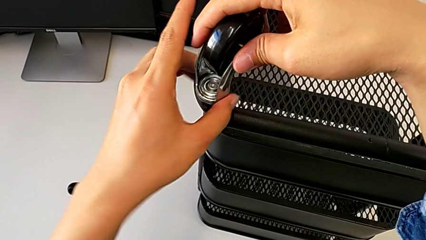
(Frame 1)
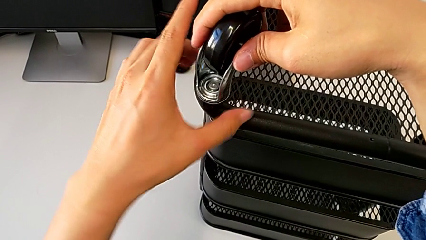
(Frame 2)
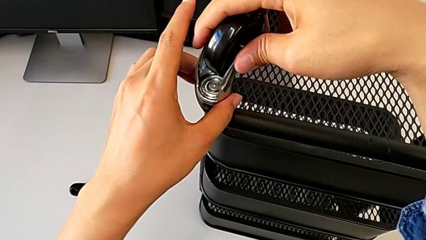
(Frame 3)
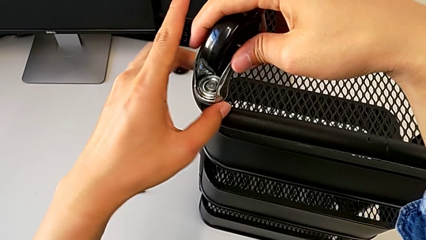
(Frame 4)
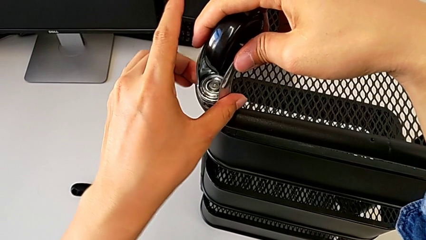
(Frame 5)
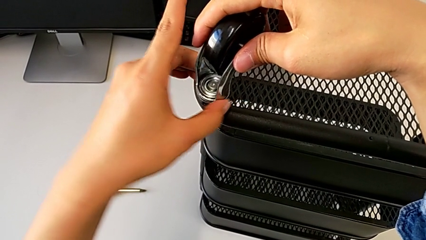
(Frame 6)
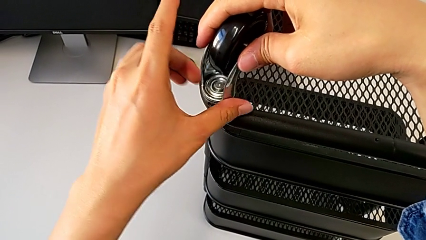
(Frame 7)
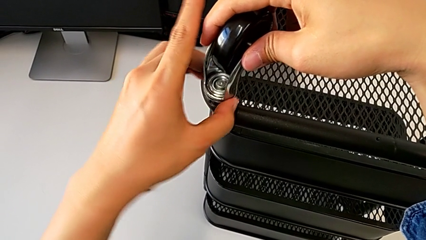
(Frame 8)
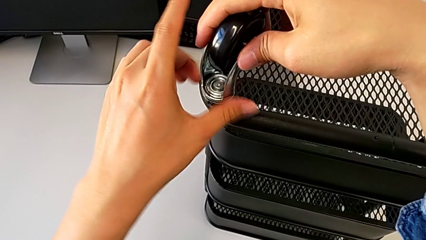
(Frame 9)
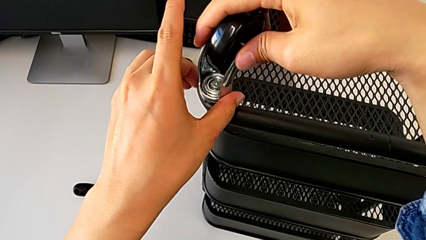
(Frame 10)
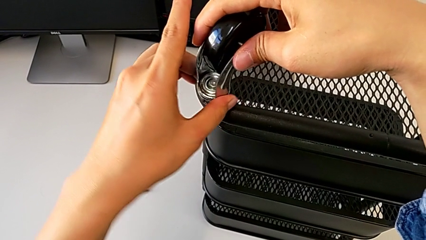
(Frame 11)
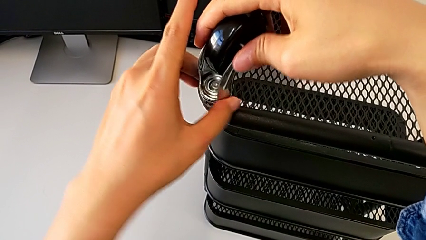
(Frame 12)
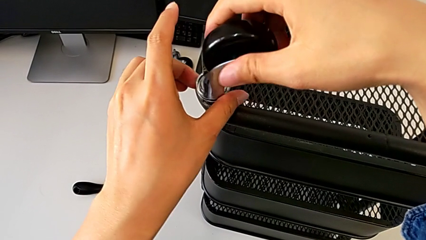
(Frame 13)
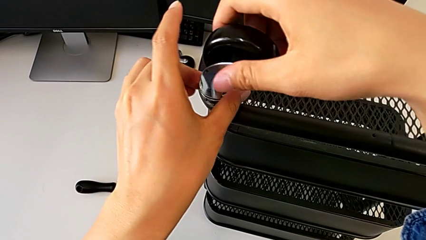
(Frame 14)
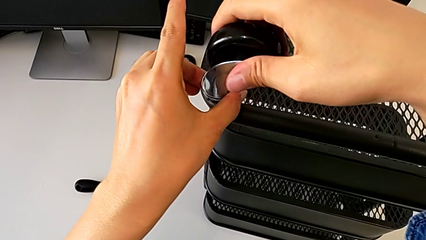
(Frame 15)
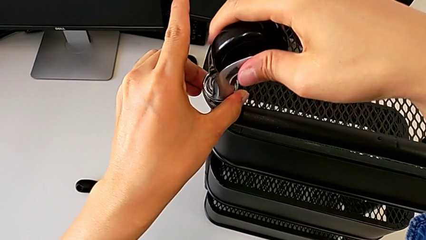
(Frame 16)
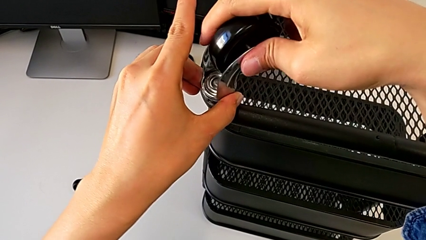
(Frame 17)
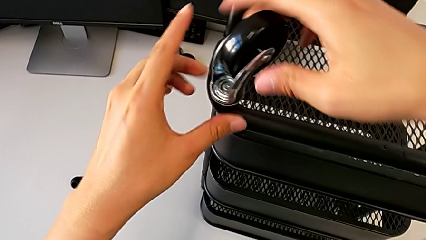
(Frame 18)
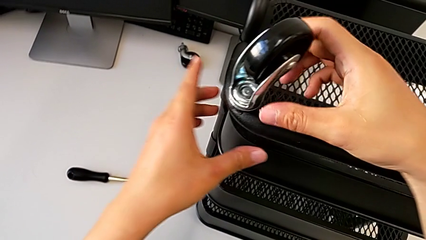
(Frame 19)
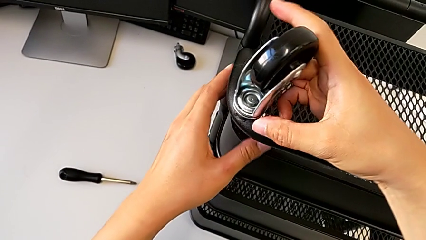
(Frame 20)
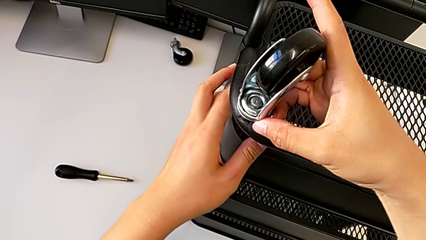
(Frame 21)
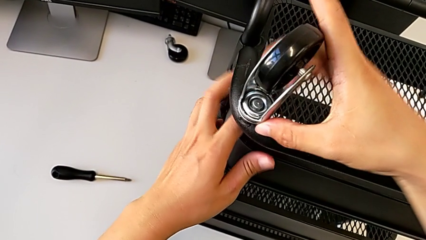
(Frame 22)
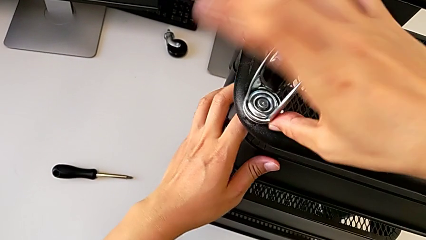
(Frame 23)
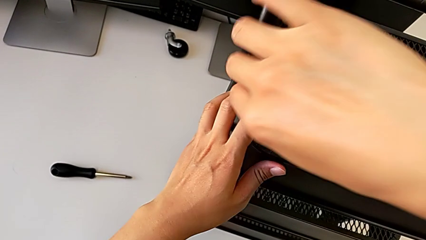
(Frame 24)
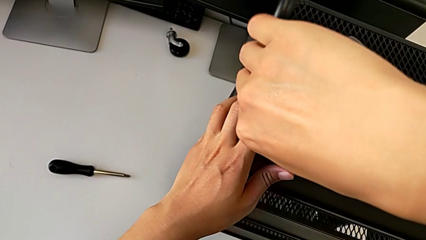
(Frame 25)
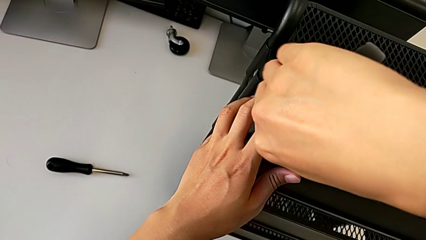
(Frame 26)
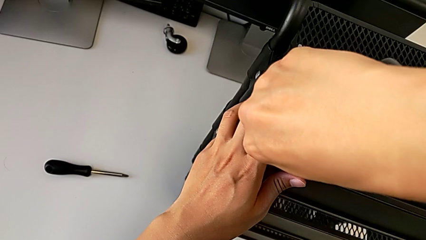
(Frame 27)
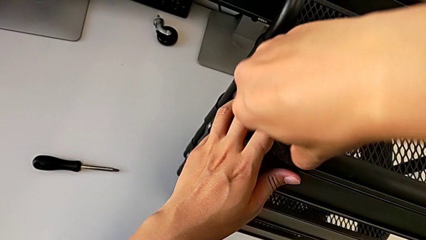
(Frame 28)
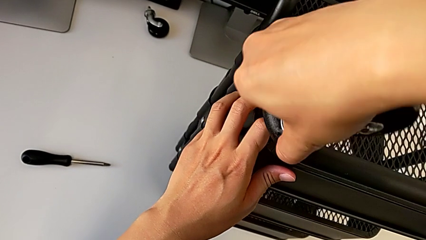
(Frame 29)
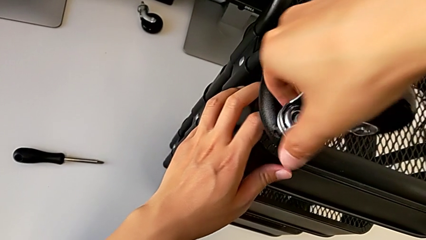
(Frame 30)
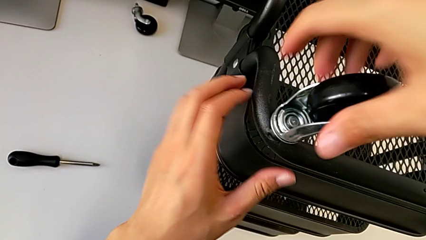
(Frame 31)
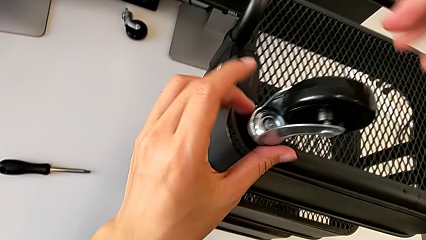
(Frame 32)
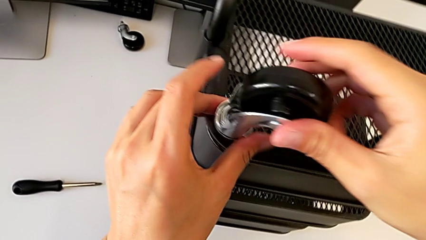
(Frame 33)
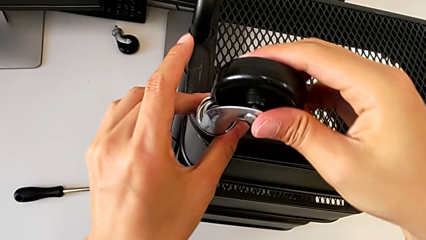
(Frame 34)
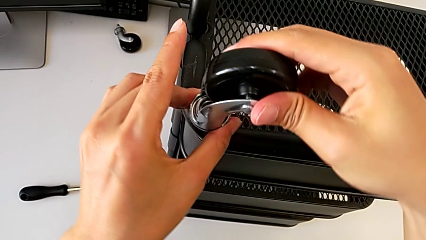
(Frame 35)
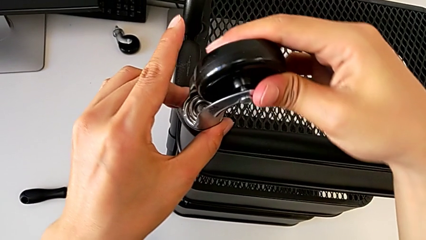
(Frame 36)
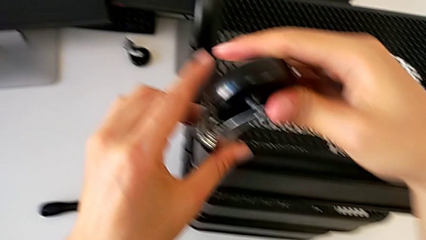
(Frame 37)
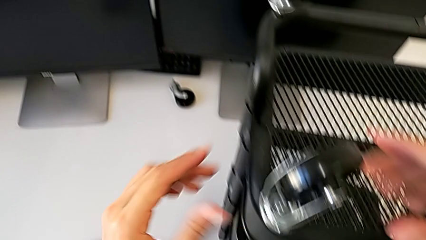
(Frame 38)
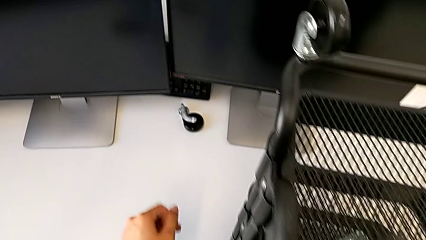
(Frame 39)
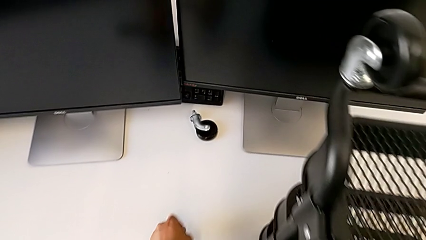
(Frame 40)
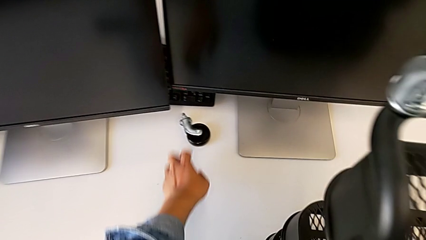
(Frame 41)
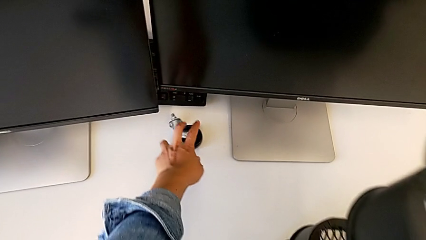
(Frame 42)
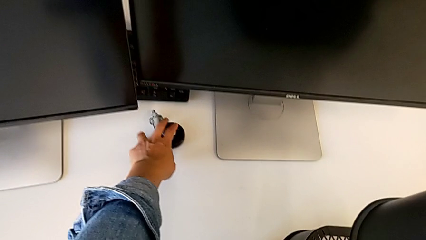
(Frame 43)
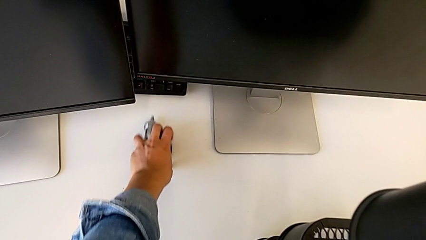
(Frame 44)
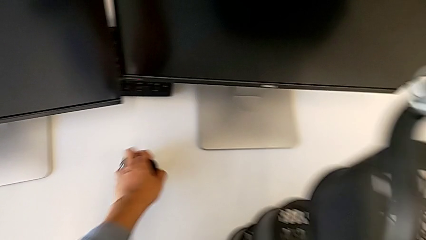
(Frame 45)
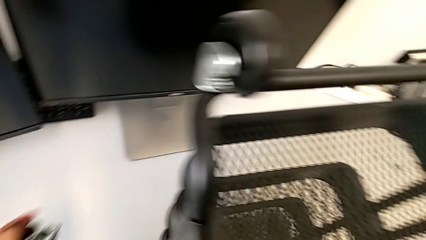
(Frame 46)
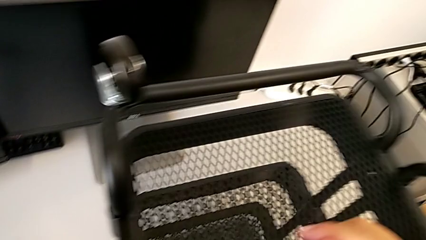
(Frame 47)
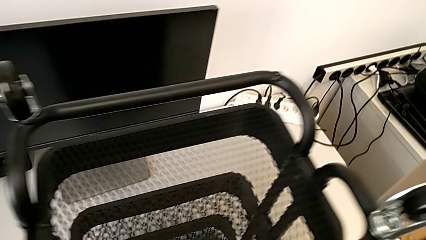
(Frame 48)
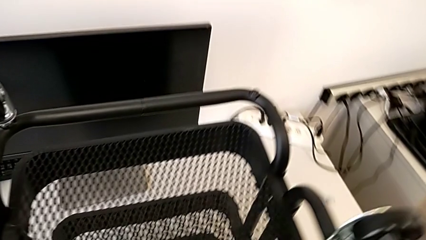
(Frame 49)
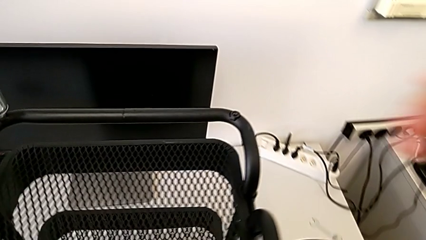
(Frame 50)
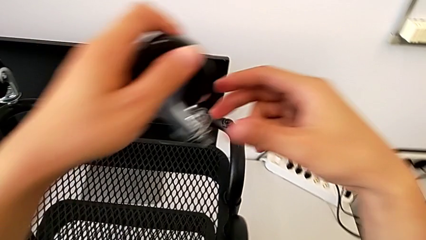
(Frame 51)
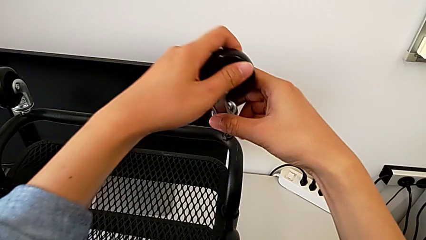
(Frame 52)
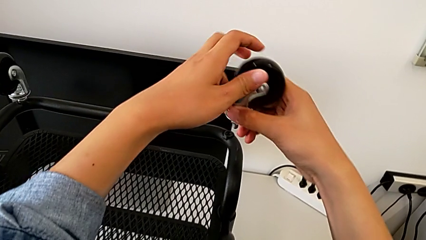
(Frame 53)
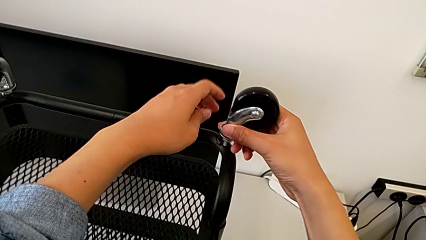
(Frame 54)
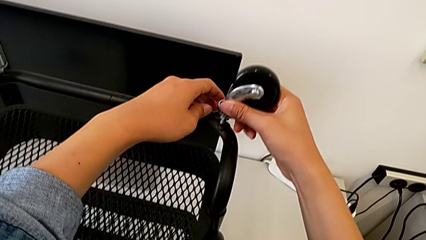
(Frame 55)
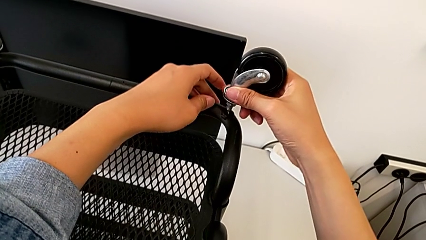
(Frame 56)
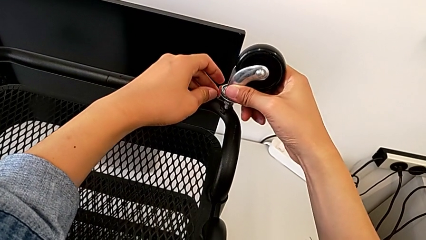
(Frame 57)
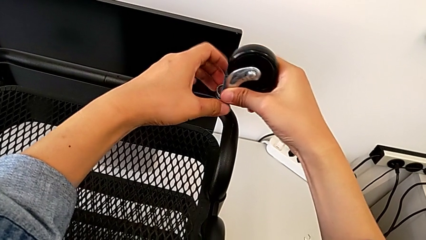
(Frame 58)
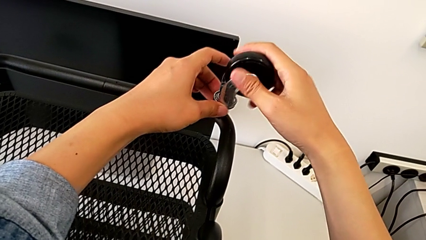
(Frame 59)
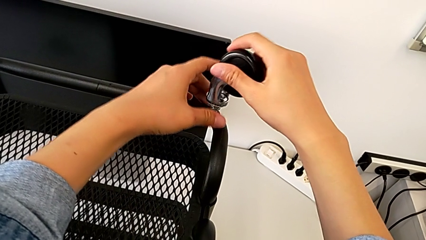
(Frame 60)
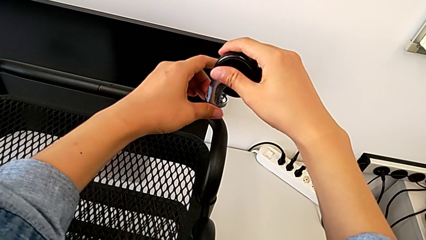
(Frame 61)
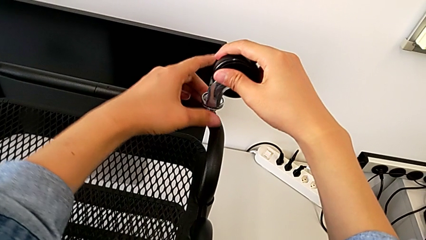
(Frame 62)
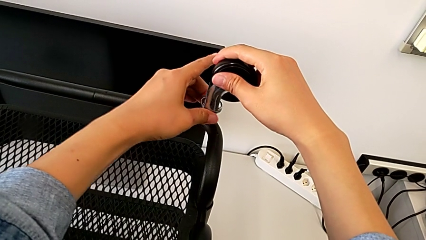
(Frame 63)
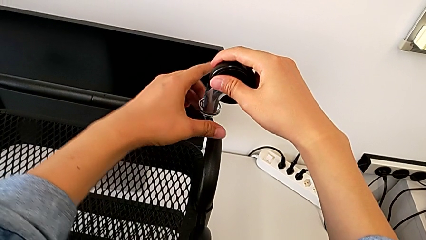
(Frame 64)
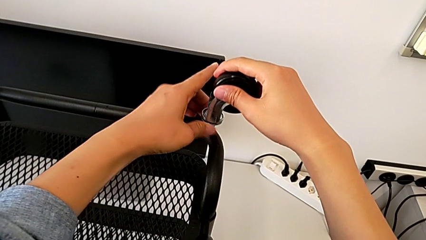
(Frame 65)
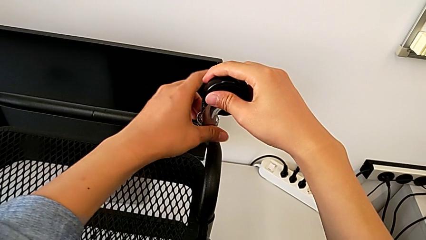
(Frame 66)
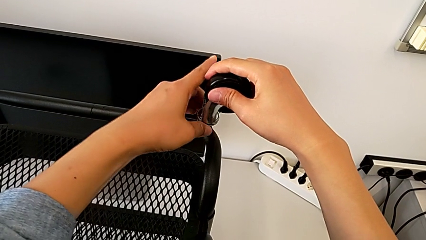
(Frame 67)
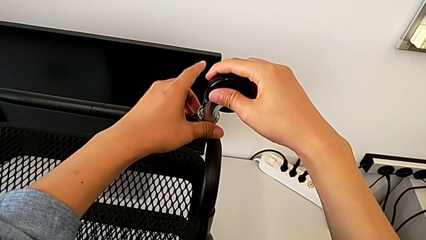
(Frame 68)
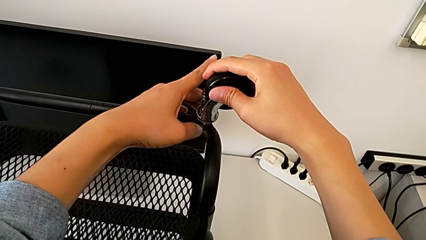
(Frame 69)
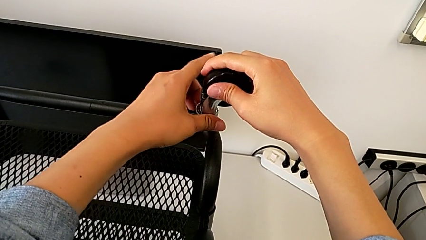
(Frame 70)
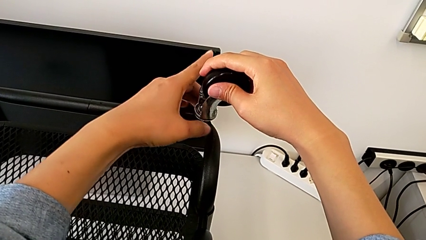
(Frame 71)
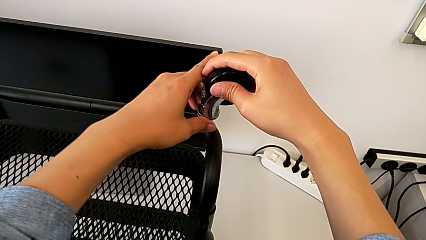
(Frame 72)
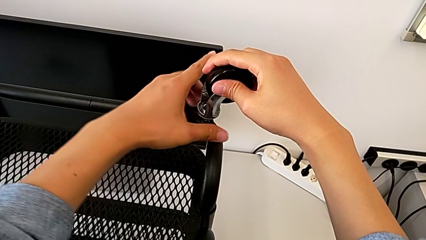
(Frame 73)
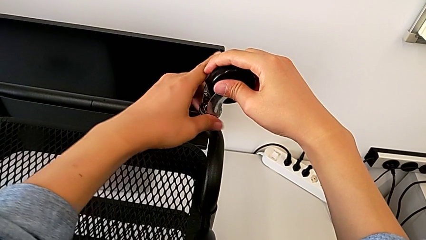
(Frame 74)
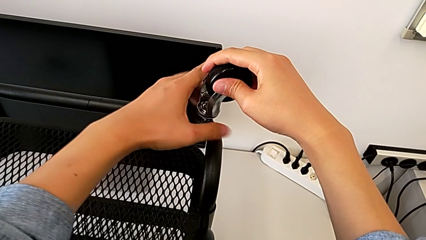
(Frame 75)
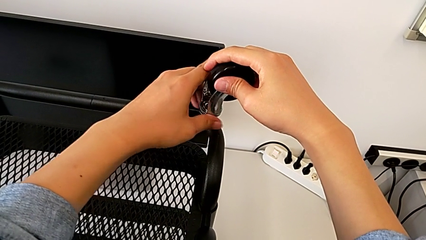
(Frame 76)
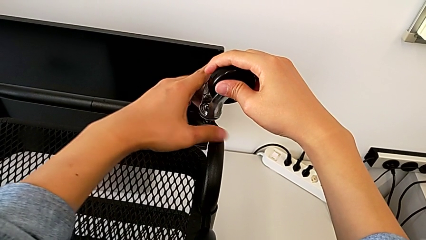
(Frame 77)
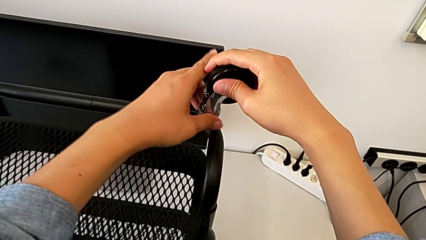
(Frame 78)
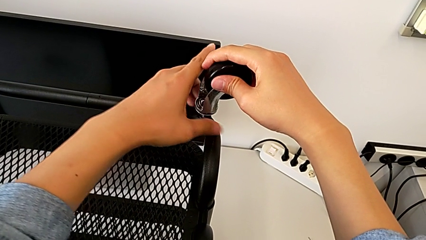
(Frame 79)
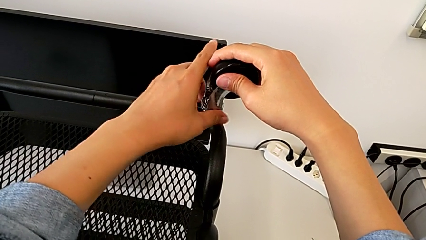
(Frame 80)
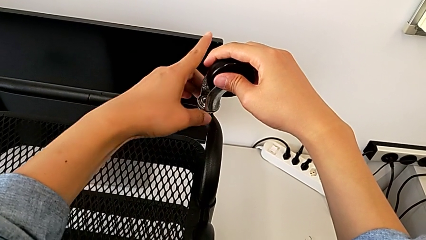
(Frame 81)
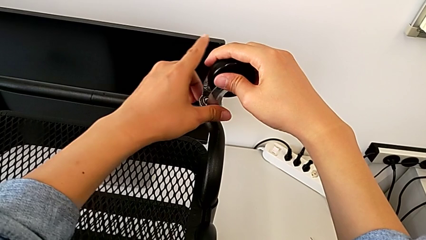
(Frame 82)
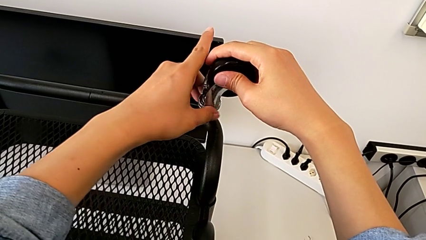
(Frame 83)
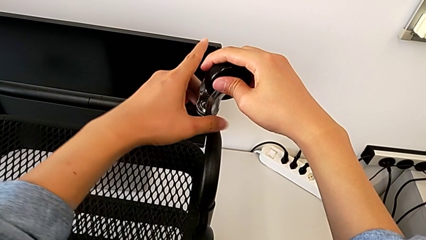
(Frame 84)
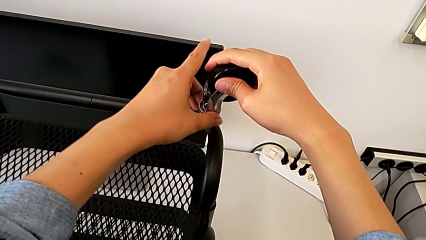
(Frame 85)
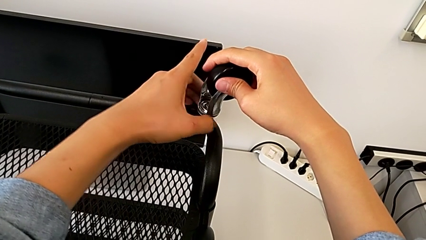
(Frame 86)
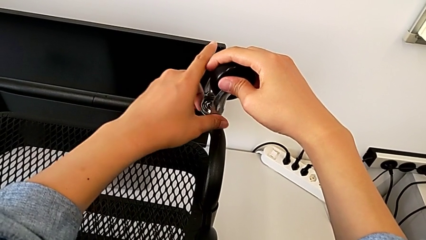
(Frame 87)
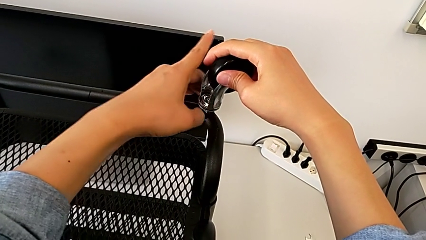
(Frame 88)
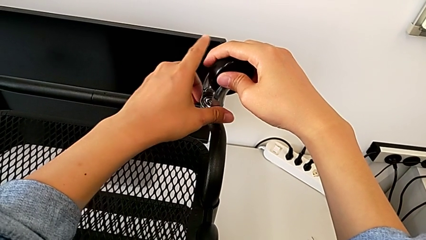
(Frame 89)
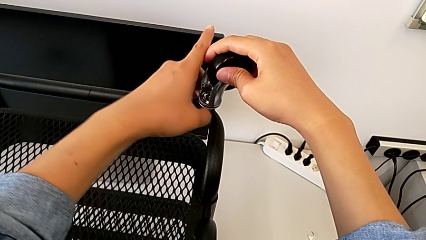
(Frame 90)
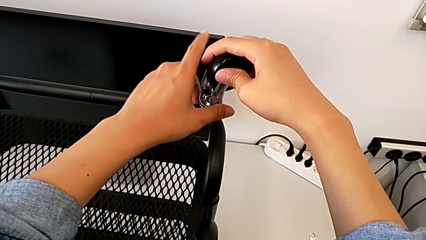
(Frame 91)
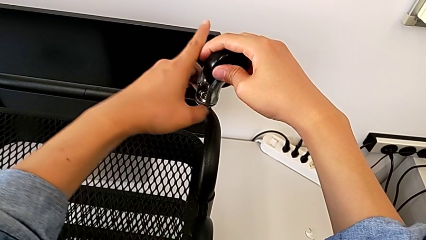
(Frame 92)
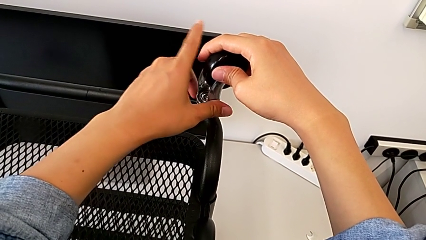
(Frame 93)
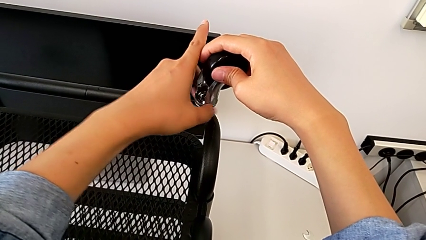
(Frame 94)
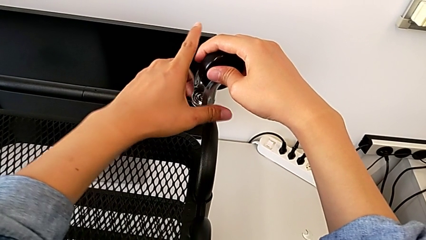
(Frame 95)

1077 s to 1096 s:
The camera wearer is assembling four wheels. They keep screwing the third wheel and begin to screw the wheel.
